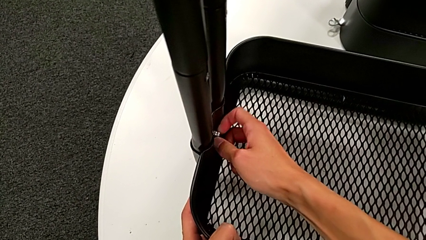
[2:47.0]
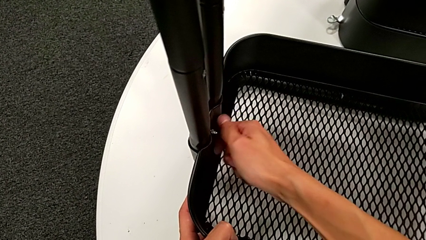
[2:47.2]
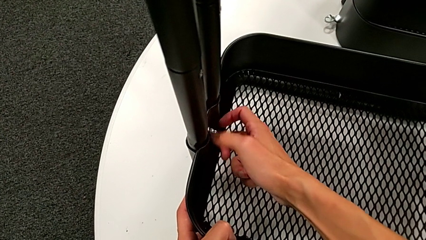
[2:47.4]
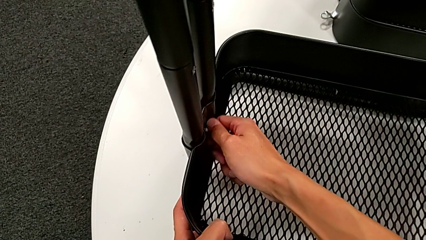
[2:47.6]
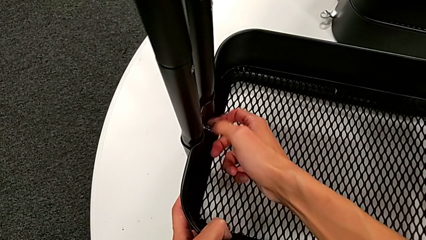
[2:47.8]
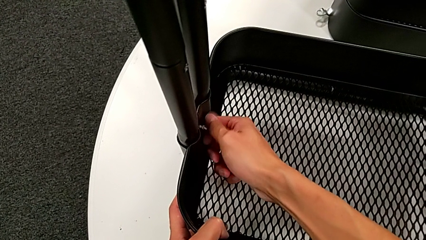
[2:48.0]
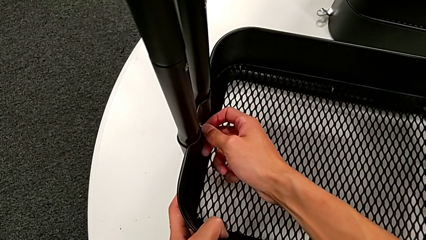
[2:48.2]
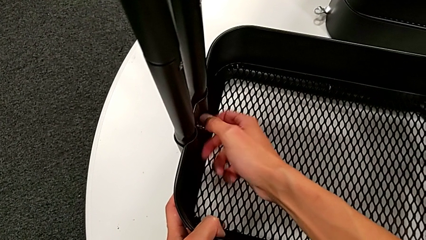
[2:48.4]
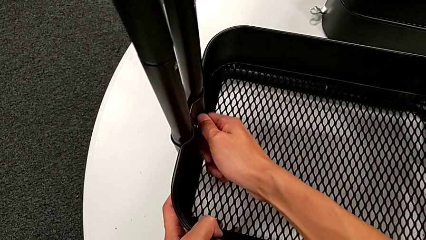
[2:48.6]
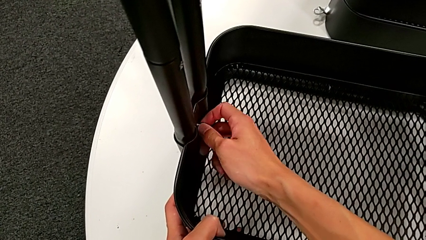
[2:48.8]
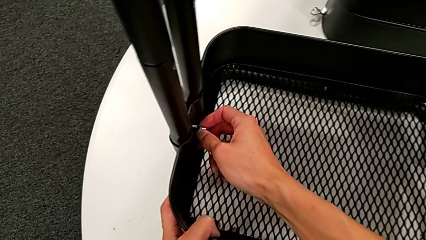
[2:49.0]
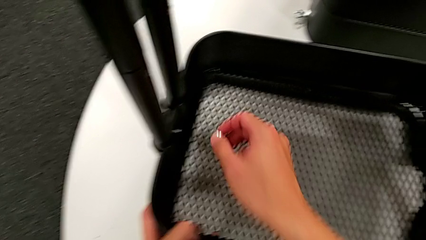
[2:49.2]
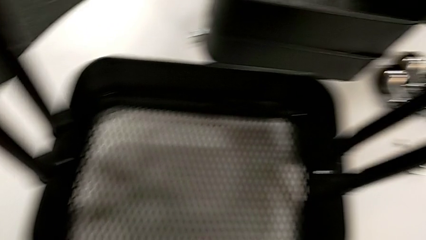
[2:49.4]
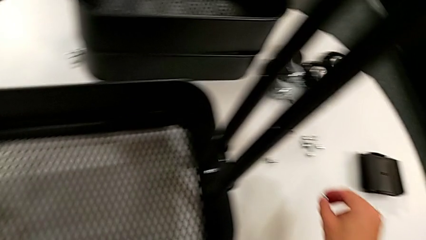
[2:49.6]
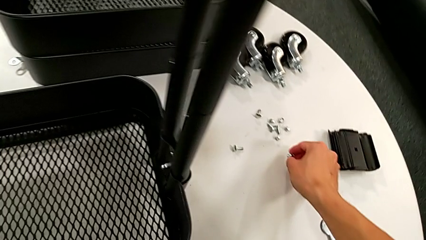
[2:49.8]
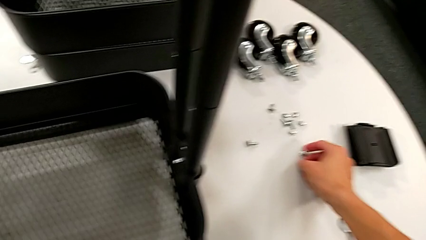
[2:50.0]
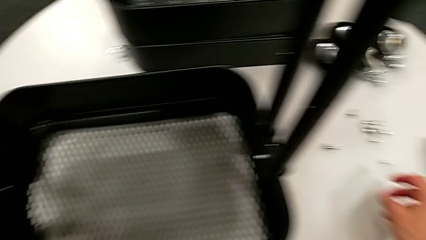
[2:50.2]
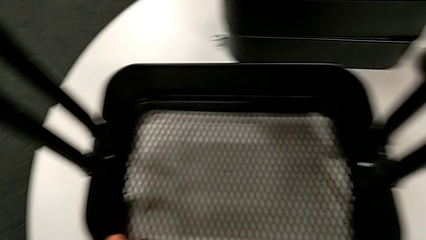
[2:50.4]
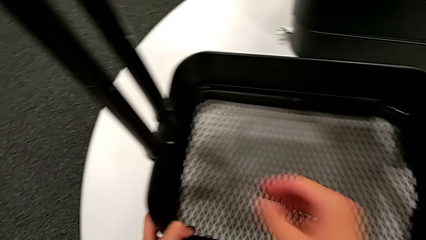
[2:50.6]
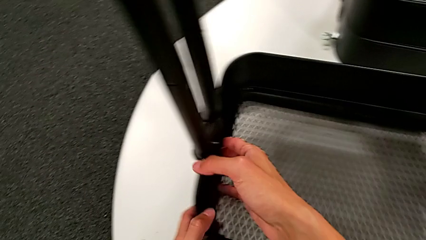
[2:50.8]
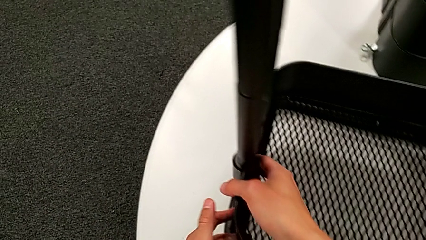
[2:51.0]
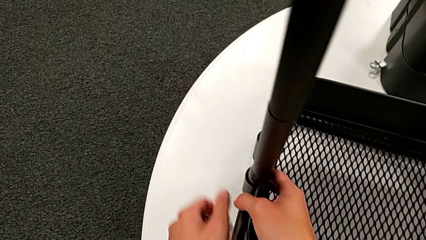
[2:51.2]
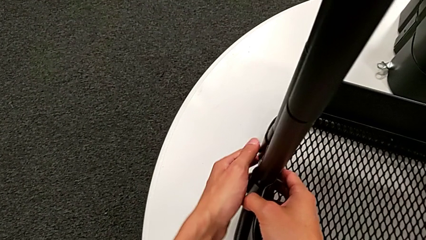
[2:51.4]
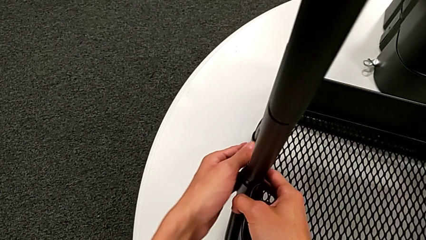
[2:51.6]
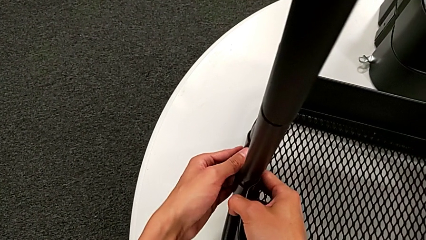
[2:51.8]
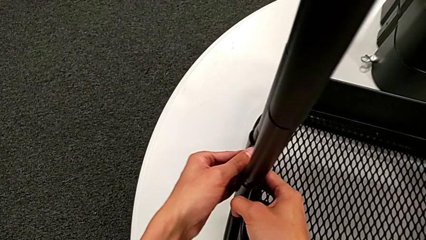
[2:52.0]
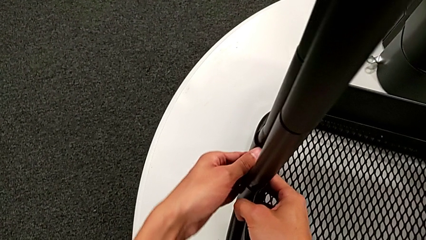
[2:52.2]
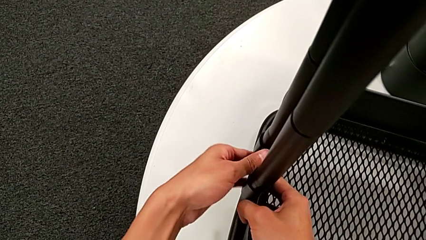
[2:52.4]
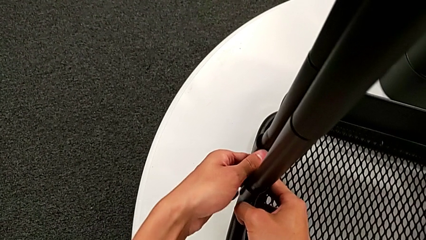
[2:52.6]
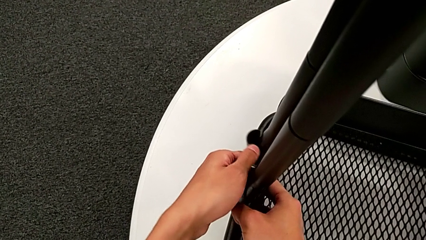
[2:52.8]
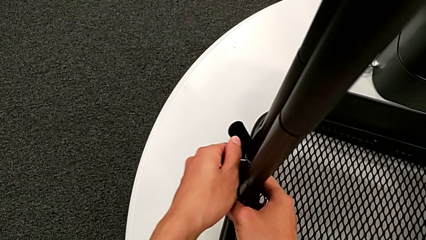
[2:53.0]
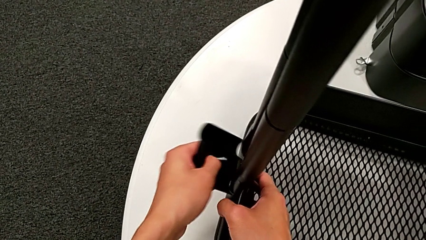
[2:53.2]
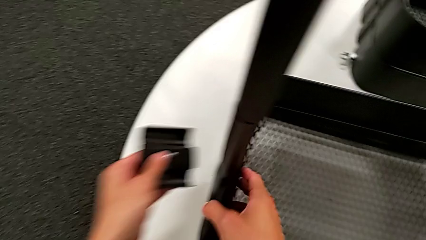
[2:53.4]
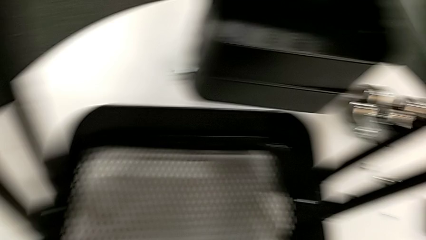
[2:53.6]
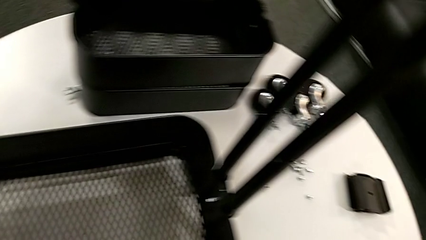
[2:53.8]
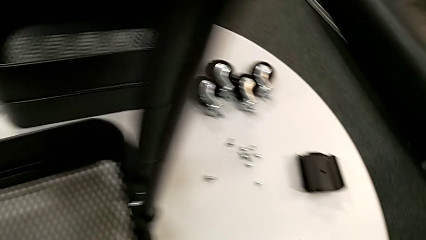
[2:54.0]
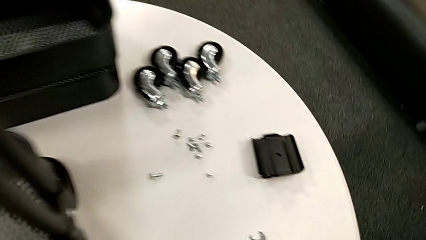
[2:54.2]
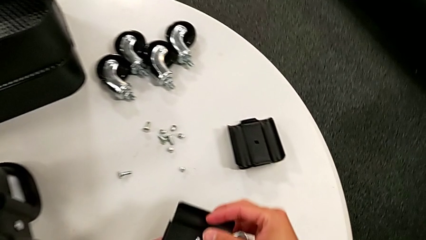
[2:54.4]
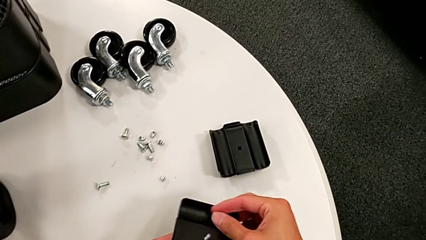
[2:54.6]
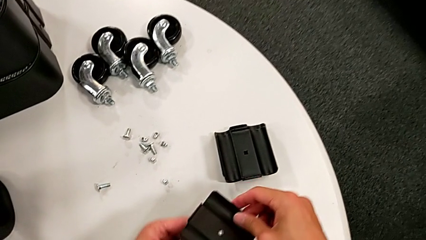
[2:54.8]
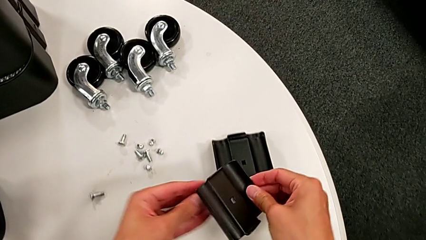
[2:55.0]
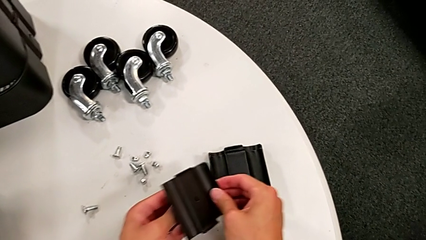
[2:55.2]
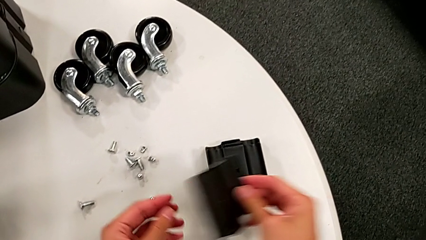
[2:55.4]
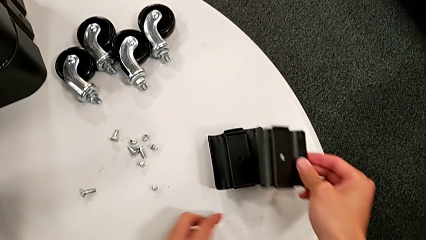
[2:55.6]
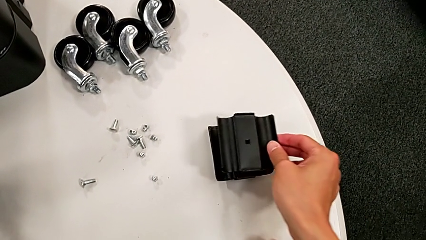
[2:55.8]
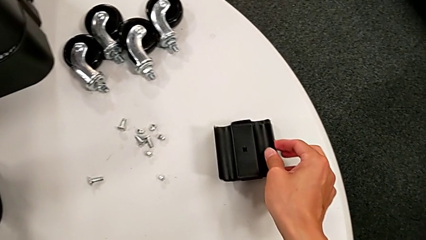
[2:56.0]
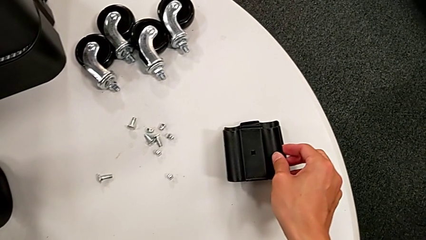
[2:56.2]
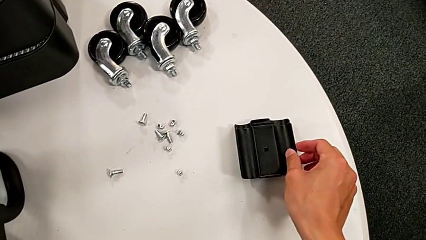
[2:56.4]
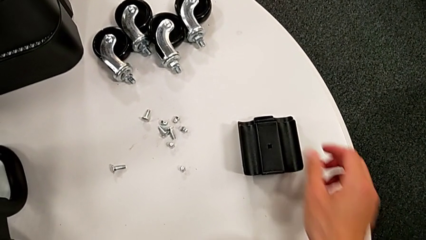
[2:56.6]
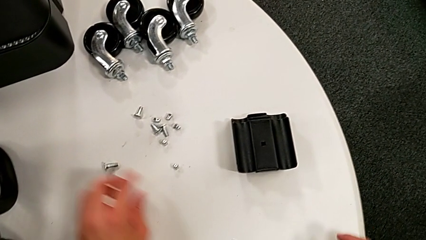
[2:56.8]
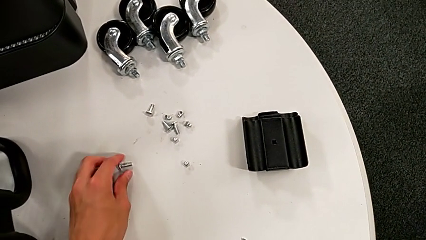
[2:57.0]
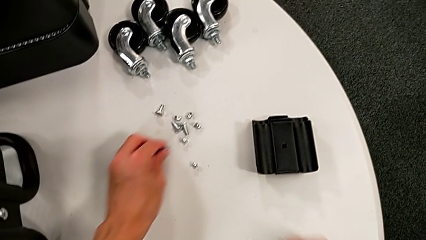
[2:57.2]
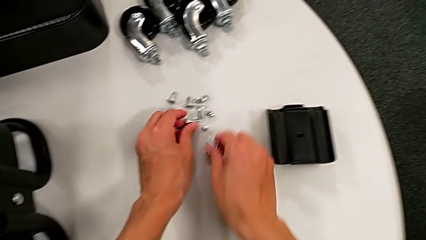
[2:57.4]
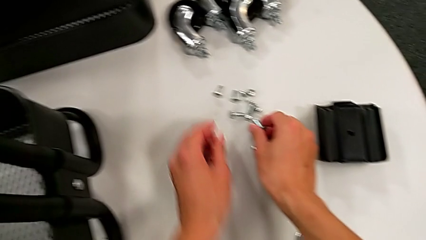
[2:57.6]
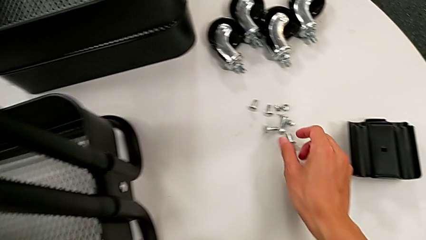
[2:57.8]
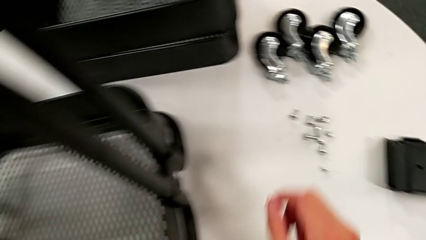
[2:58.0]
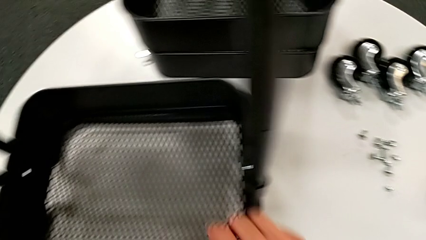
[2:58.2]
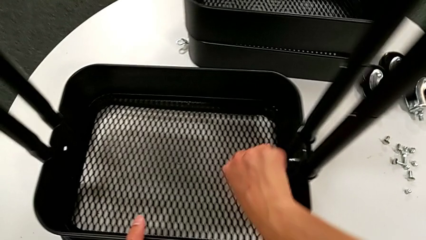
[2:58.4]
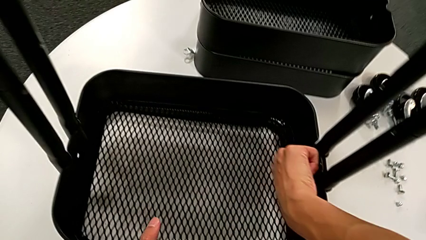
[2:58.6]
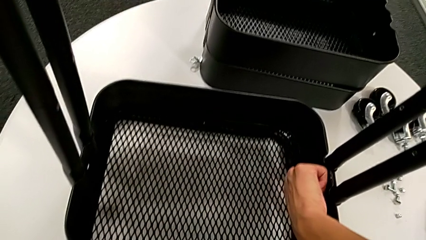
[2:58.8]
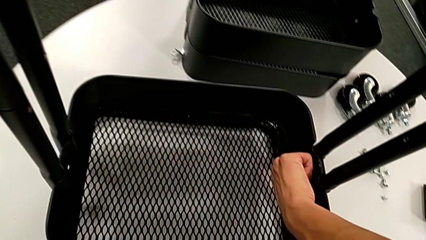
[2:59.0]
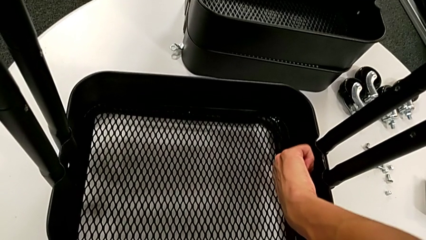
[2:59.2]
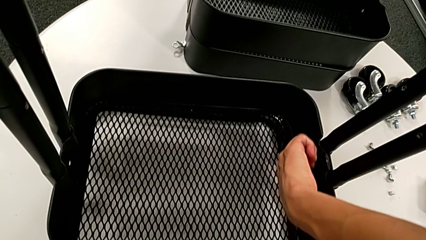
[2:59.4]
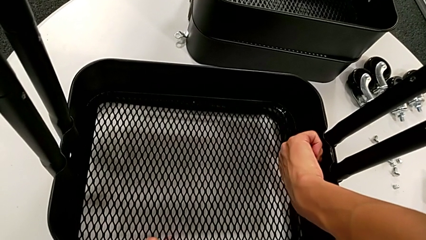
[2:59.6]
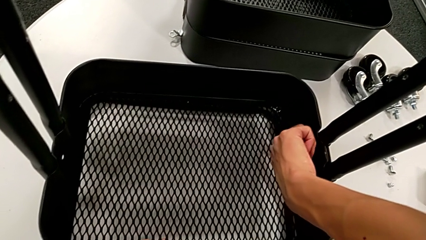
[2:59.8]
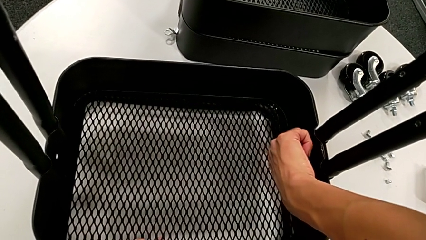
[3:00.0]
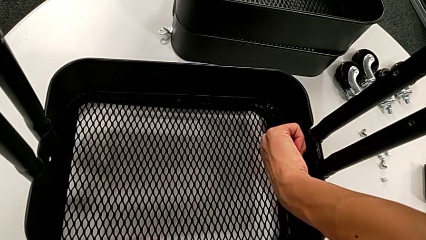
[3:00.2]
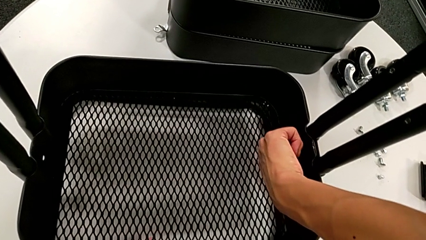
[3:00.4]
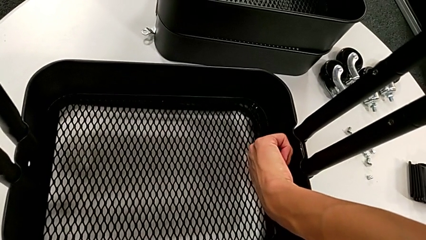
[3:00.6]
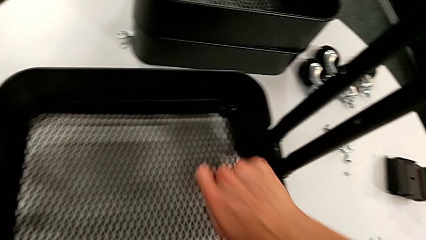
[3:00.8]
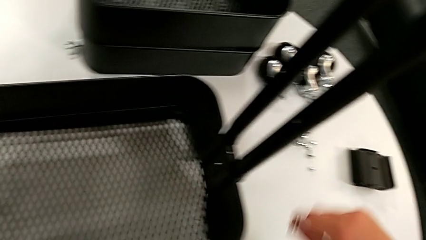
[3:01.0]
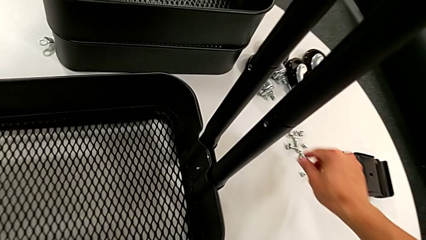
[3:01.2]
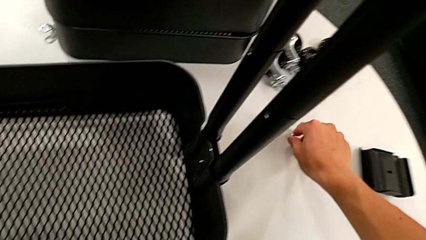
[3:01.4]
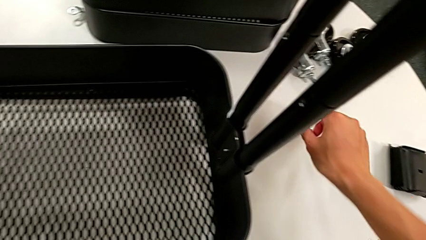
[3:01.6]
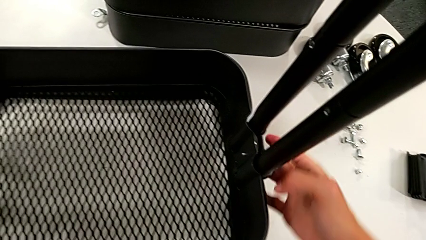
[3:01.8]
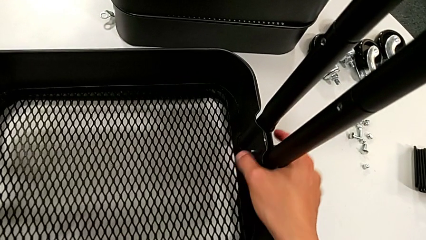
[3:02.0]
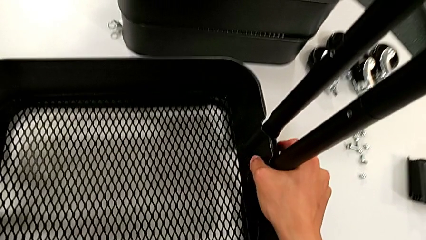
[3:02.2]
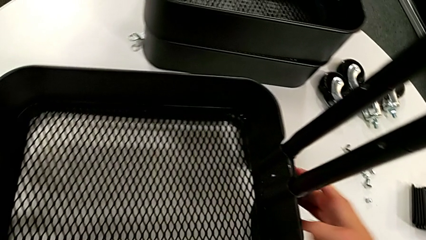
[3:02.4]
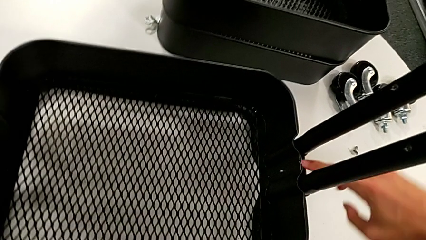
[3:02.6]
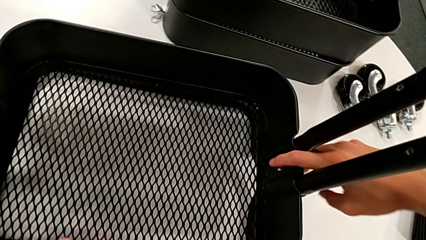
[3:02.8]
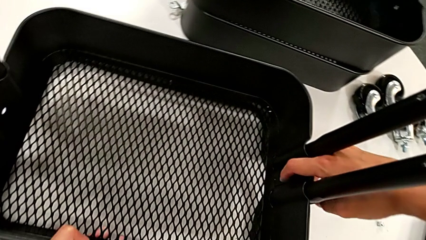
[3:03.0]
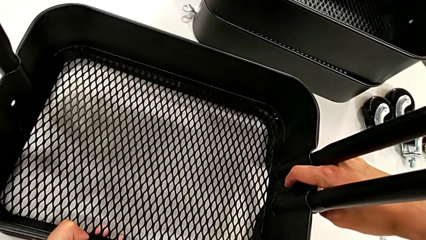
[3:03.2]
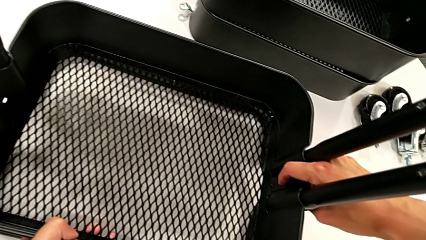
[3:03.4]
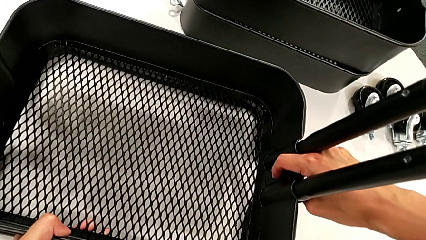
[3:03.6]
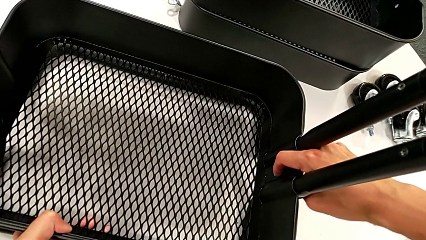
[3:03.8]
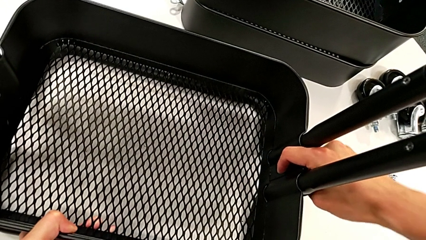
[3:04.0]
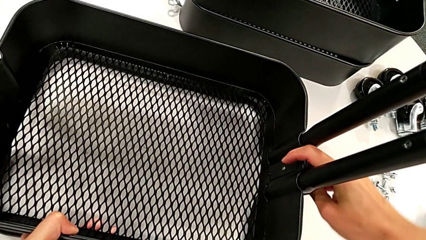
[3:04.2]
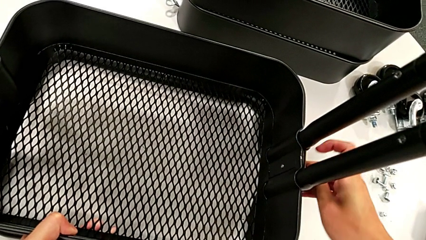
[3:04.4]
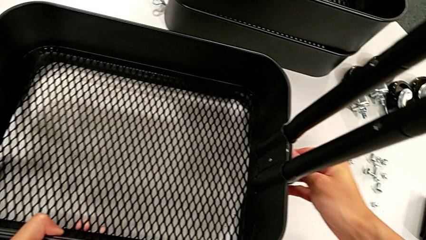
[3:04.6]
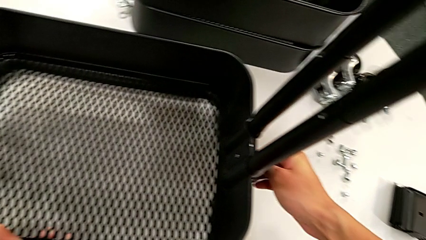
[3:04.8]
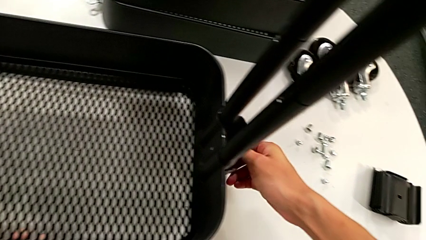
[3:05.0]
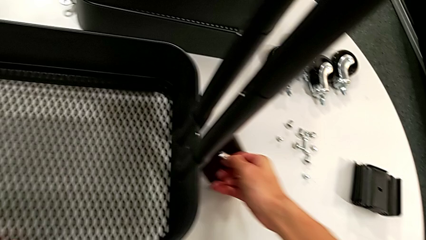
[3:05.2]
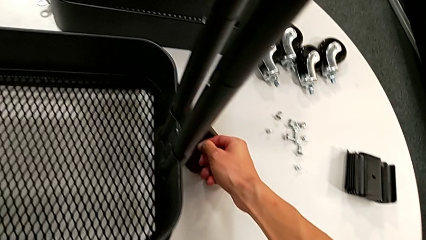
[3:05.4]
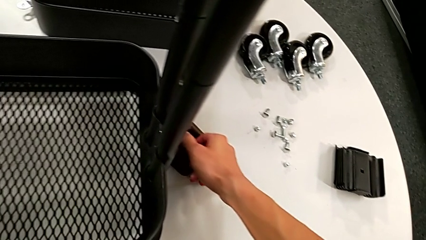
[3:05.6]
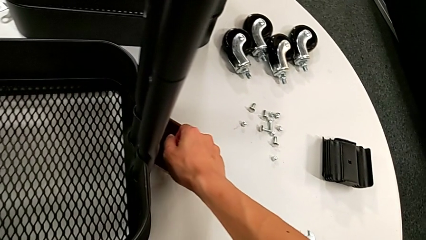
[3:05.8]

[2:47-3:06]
The camera wearer is disassembling the third tray. They unscrew the hexagon cap nut, disassemble it, place the fifth hexagon cap nut, disassemble the bracket, place the hexagon cap nut, place the bracket, align the hexagon cap nut, unscrew it, disassemble it, place the sixth hexagon cap nut, disassemble the bracket and wrongly drop it.
